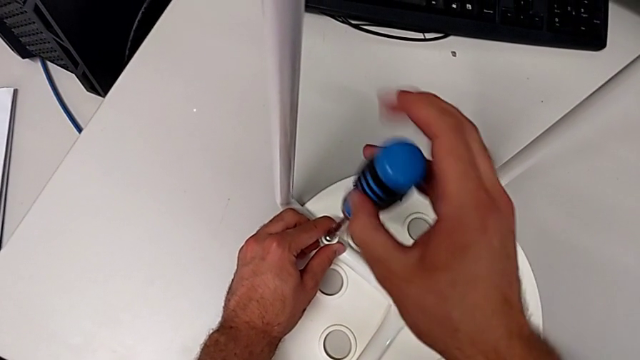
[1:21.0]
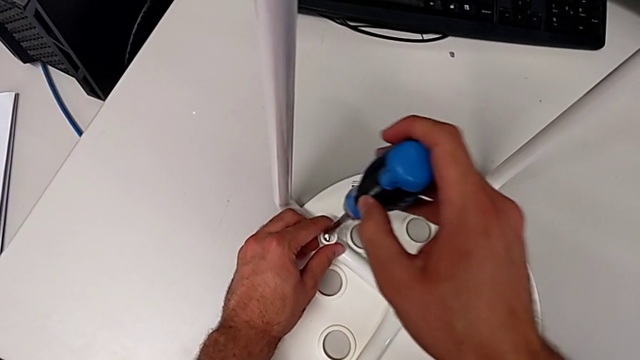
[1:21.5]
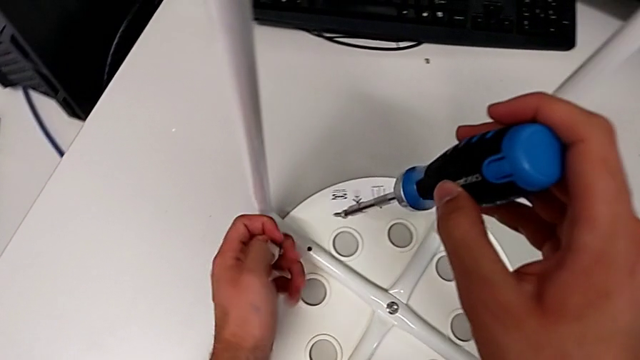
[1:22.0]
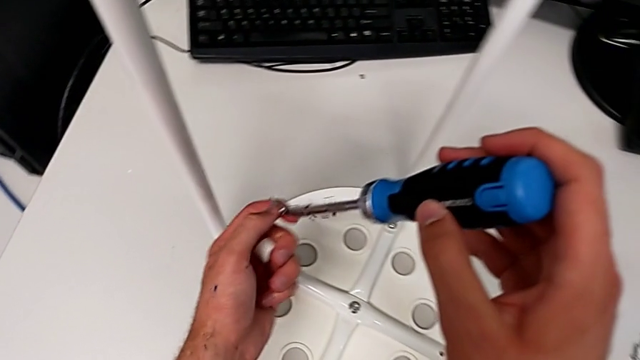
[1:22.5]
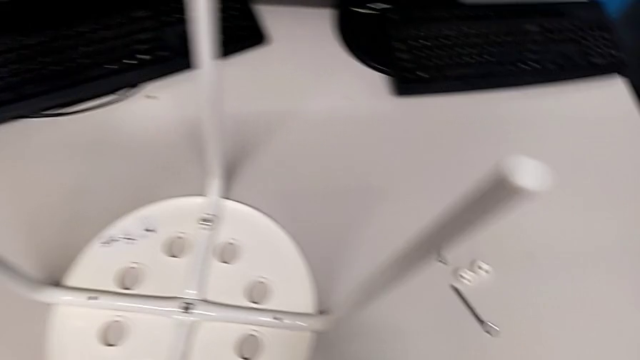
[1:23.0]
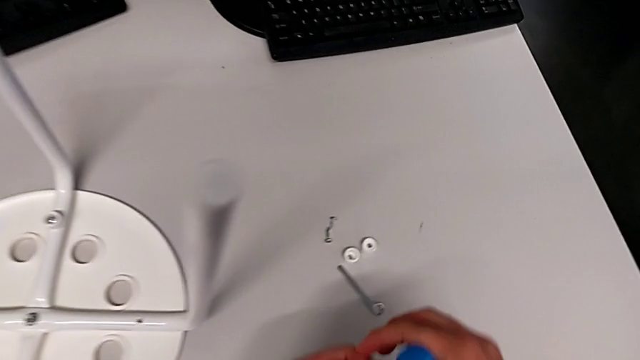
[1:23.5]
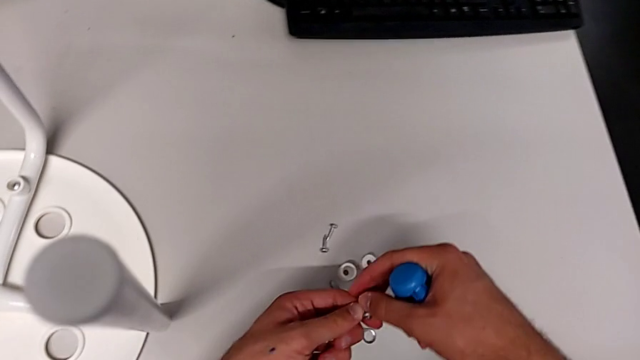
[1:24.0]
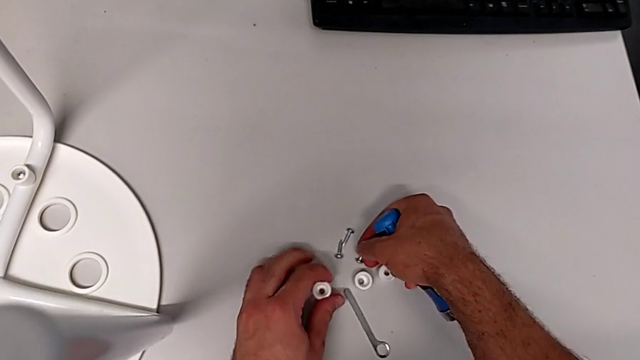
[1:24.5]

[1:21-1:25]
The camera wearer is disassembling the second screw. They lift the screw, lift the screwdriver, grab the screw, place it and place the washer.

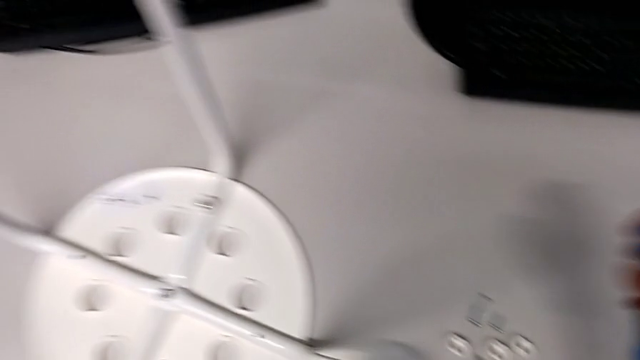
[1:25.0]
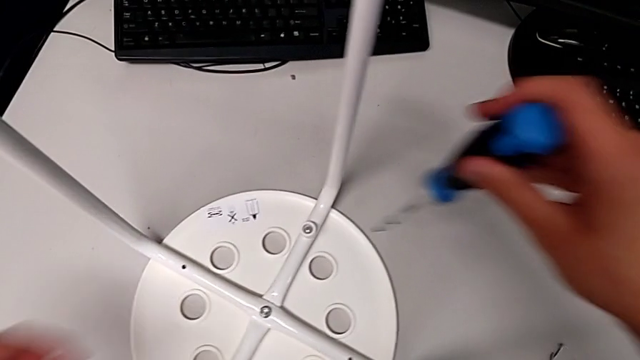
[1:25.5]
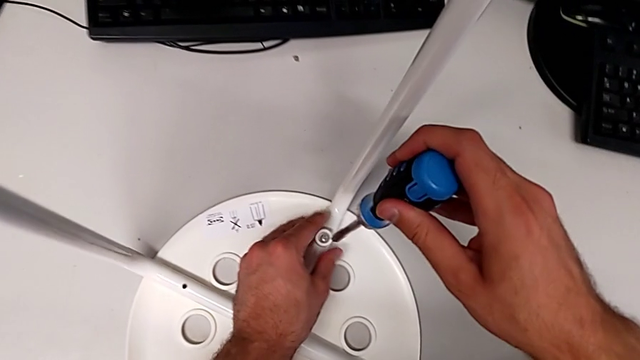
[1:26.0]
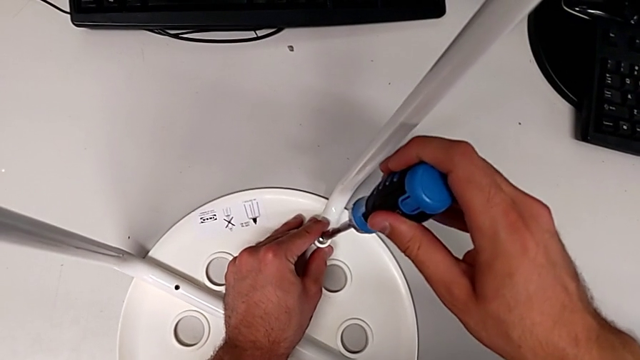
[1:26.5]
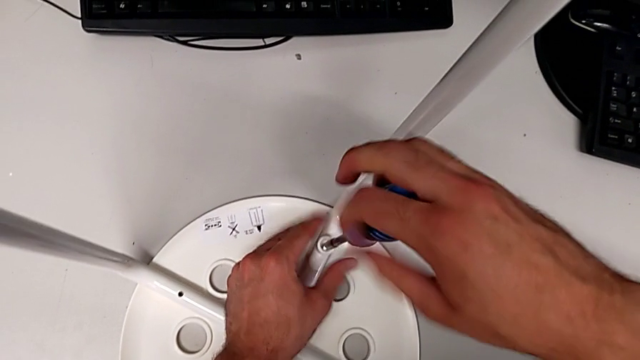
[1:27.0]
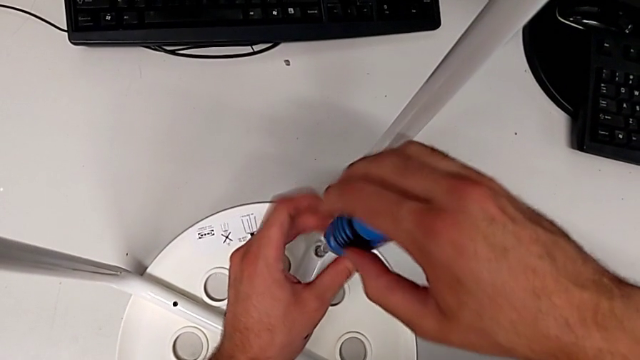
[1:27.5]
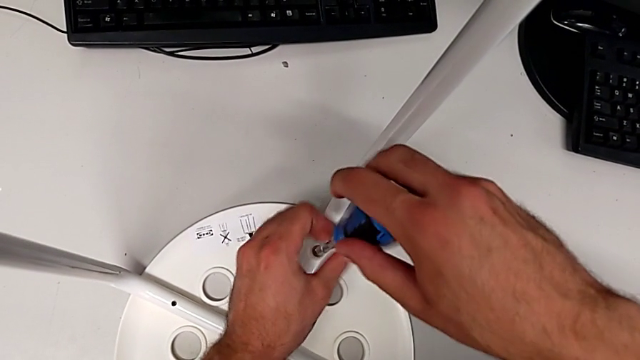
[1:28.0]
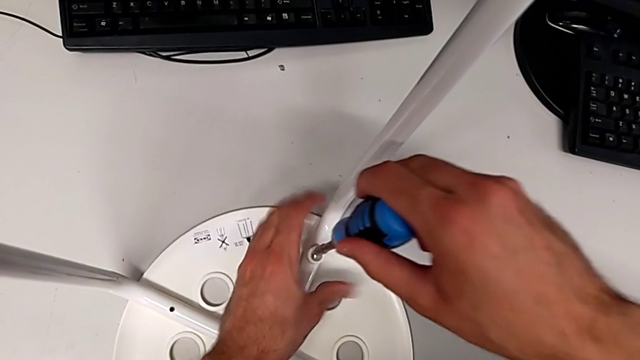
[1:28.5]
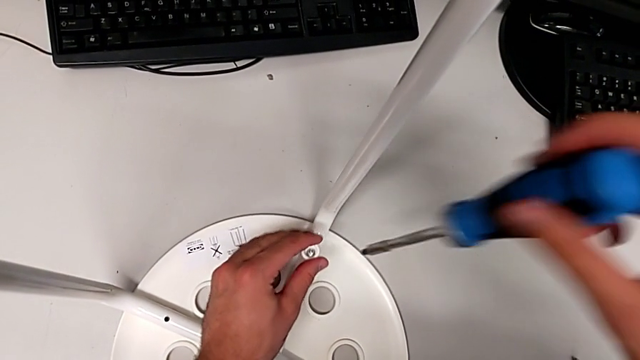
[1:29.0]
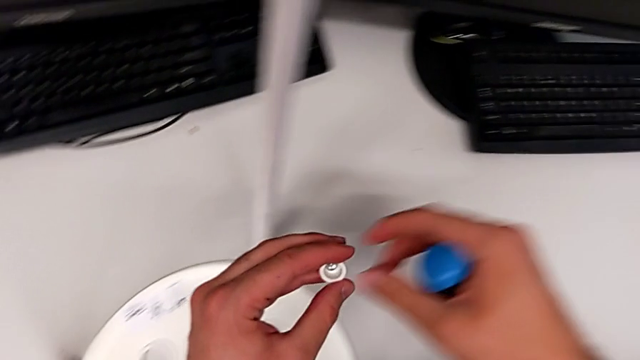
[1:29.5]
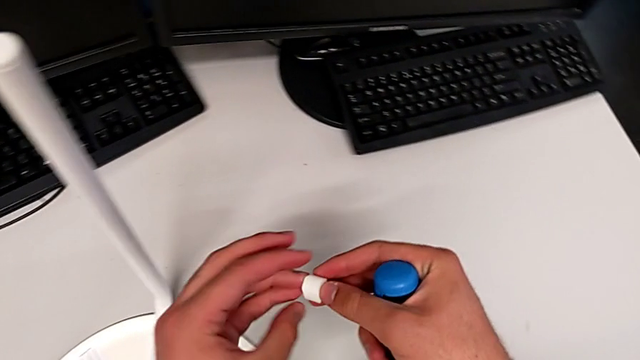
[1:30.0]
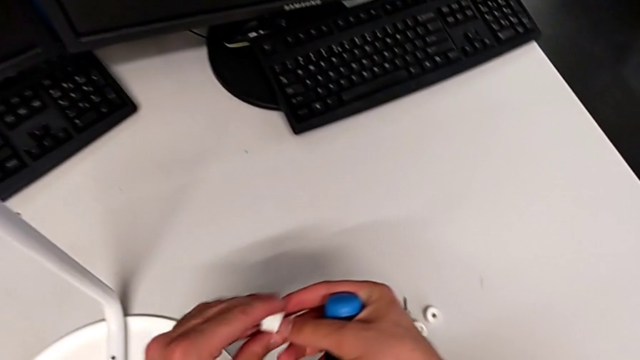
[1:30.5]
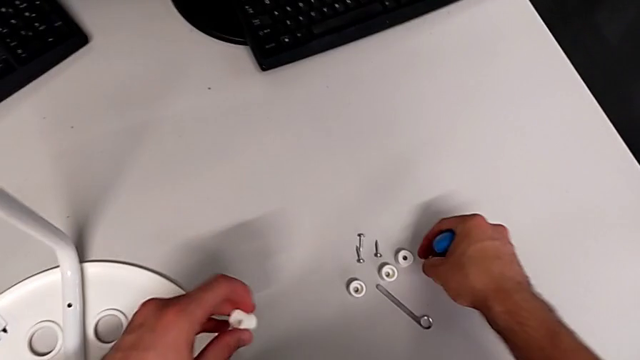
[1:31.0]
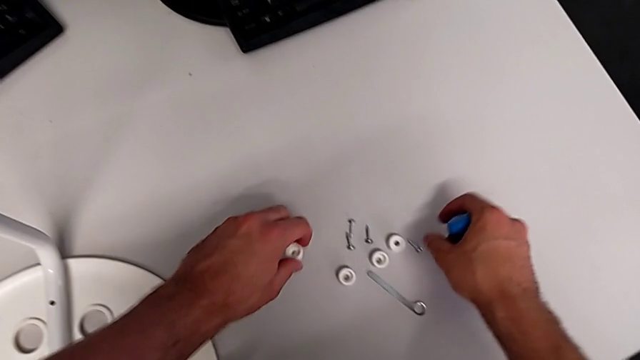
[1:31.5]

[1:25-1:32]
The camera wearer disassembles the third screw. They approach the third screw, insert the screwdriver, unscrew the third screw, grab the washer, lift the screwdriver, lift the screw, lift the washer, place the screw and place the washer.

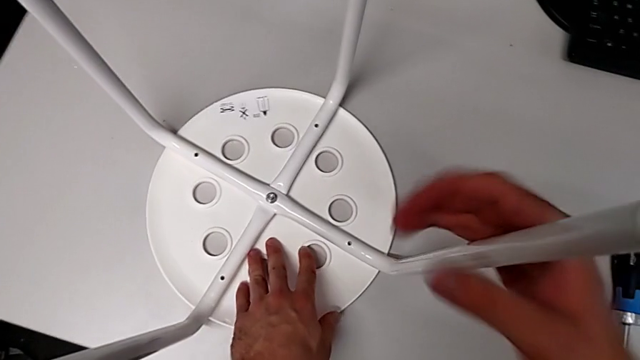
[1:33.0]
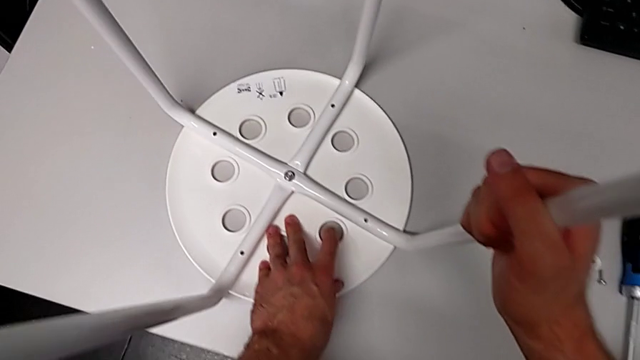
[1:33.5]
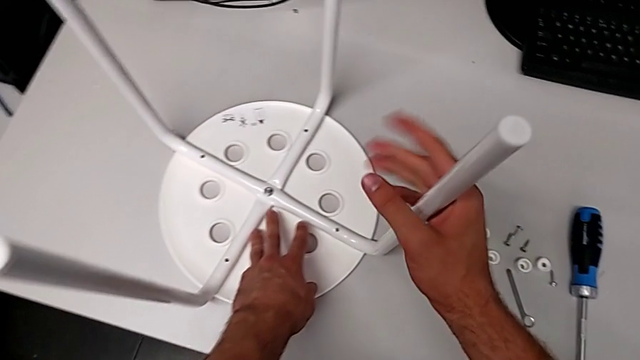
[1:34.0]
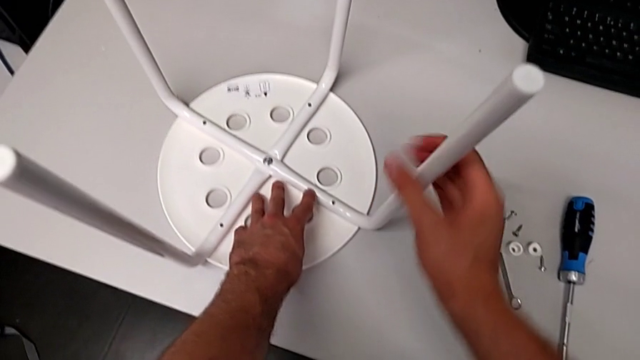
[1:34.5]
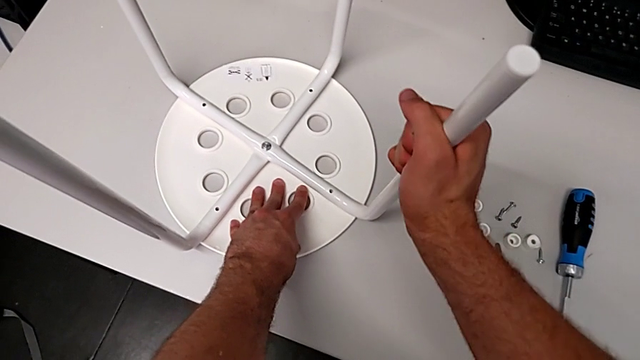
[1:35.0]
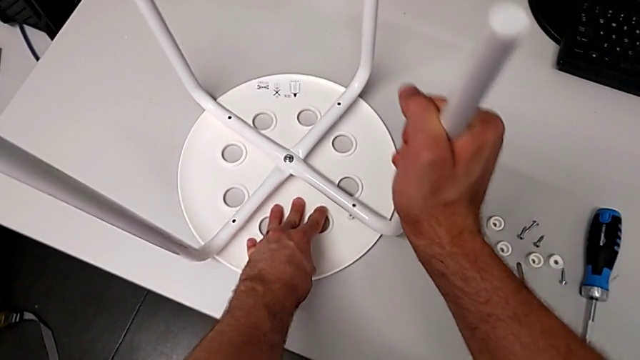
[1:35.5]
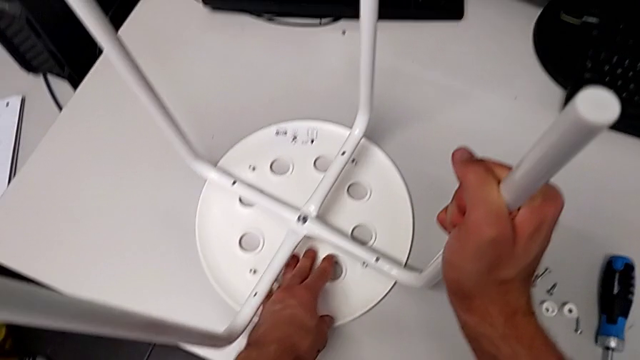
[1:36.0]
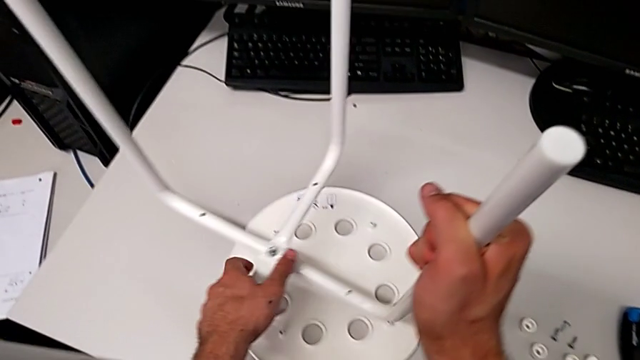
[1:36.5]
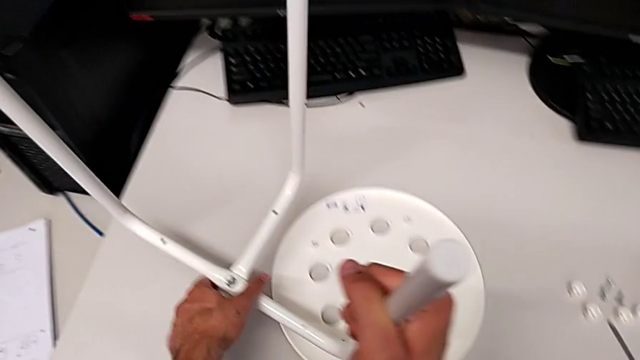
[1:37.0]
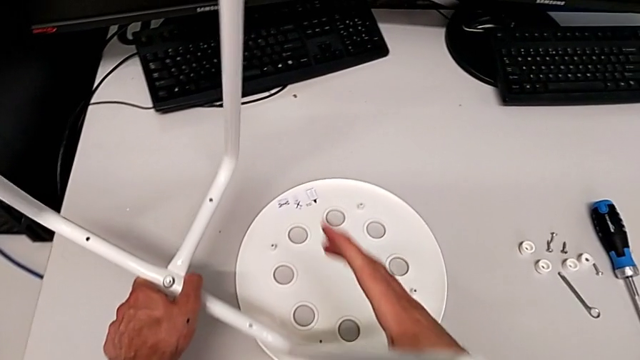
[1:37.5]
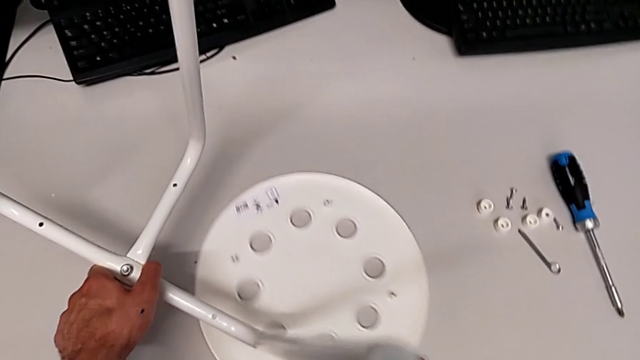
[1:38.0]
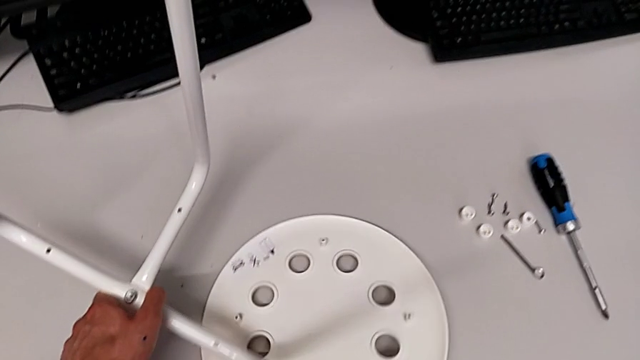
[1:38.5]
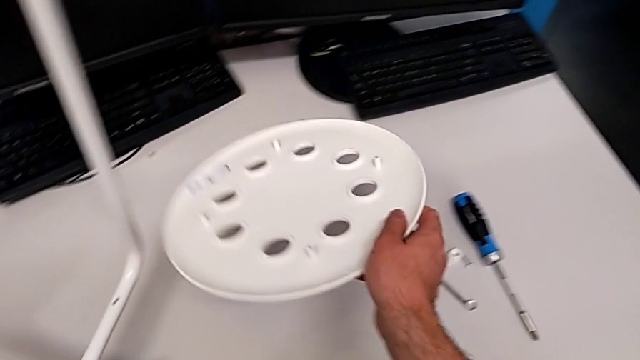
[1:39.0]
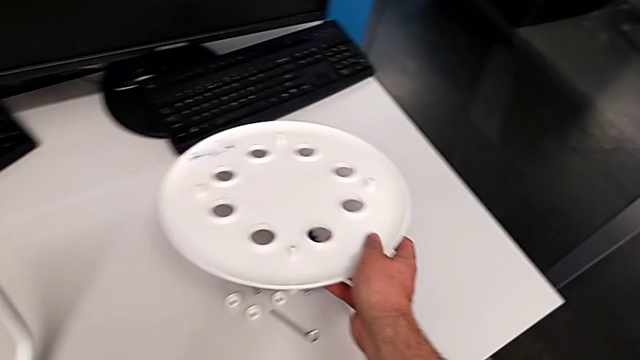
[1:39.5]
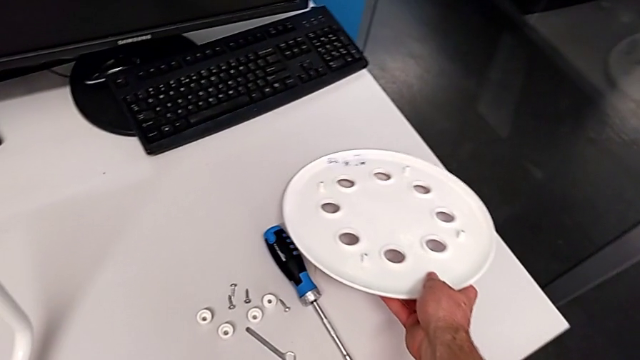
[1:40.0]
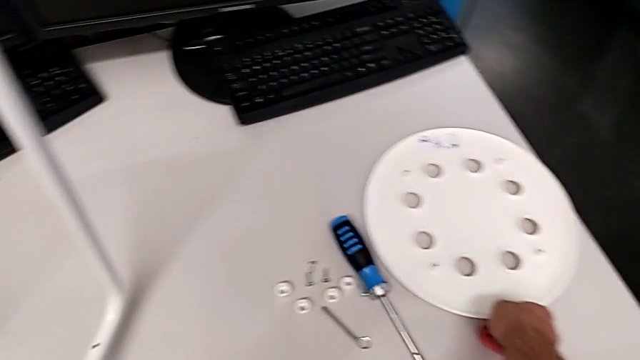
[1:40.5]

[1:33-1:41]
The camera wearer disassembles the seat. They grab the leg, withdraw it, grab the leg, disassemble the tray, hold the leg, grab the tray, slide it, lift it and place it.

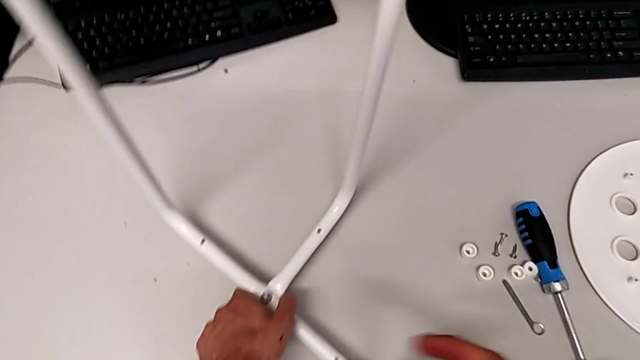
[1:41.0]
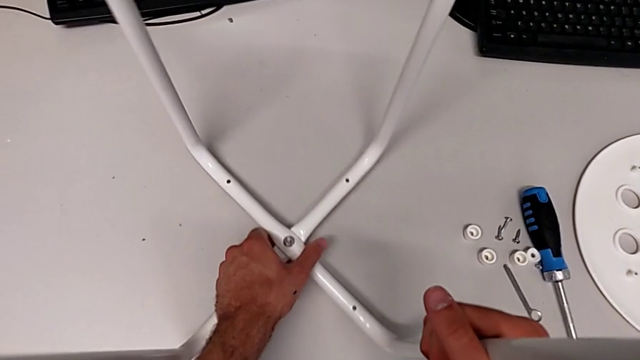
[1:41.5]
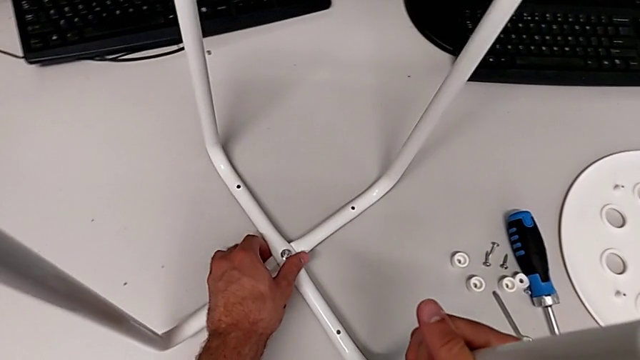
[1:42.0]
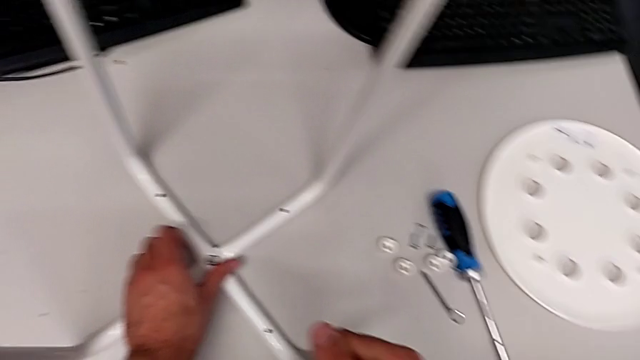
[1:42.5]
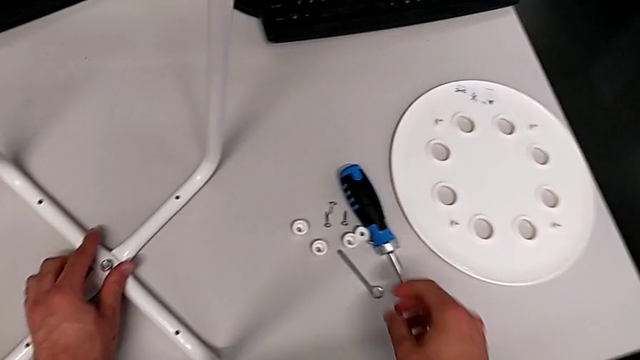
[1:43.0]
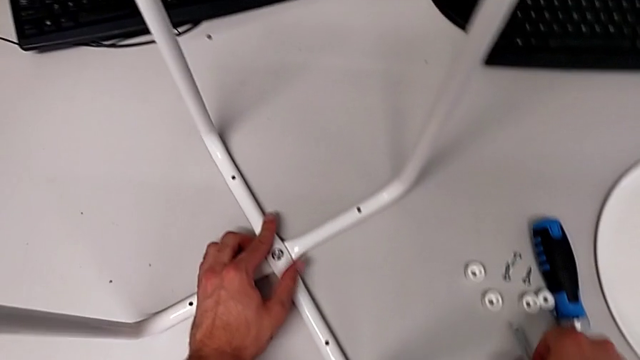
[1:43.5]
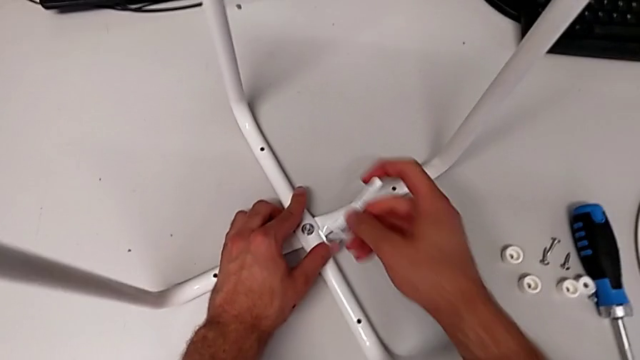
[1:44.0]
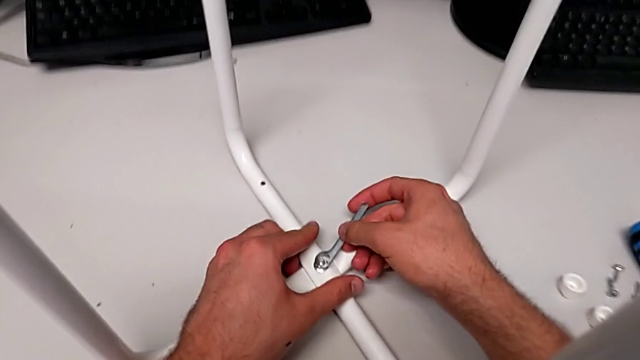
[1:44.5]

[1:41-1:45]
The camera wearer is disassembling the middle screw. They place the leg, grab the hexagonal wrench and wrongly insert it.
